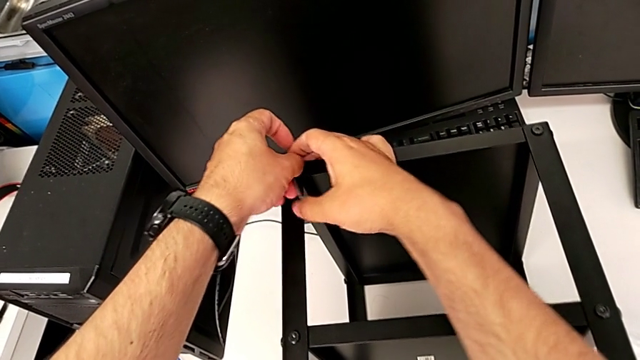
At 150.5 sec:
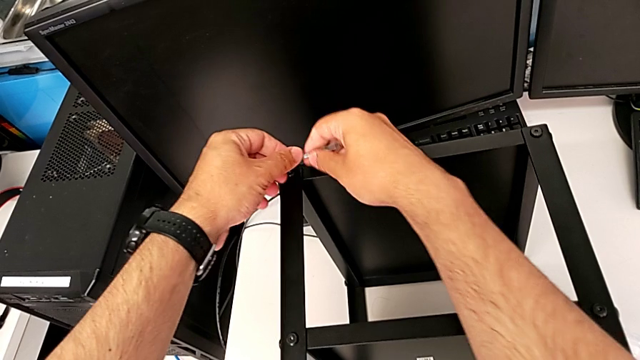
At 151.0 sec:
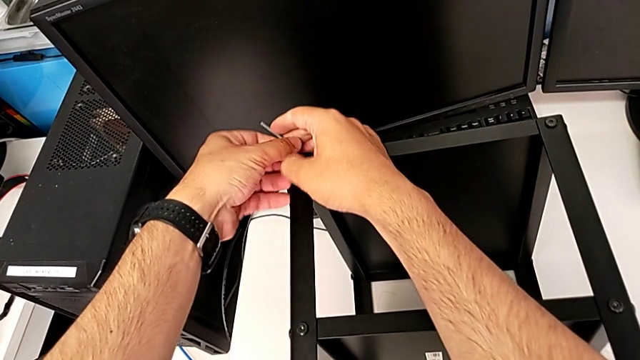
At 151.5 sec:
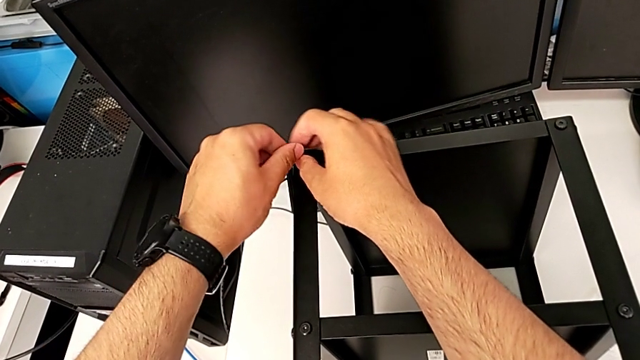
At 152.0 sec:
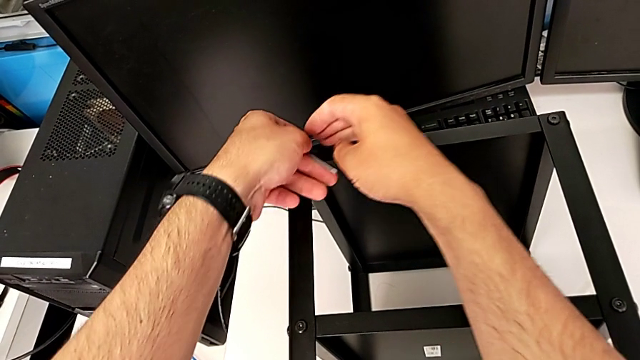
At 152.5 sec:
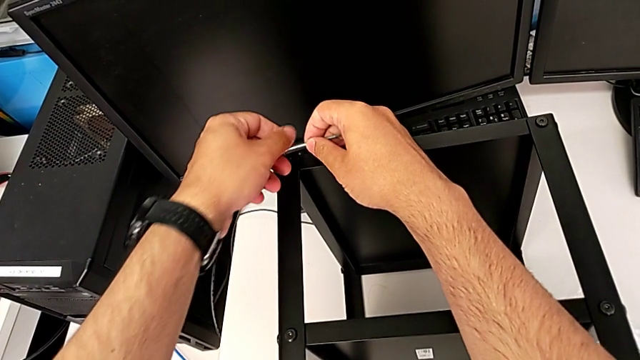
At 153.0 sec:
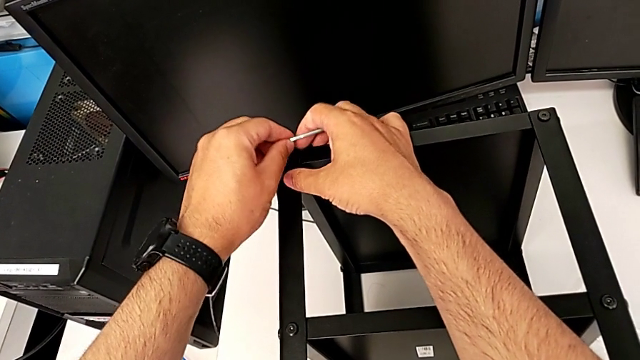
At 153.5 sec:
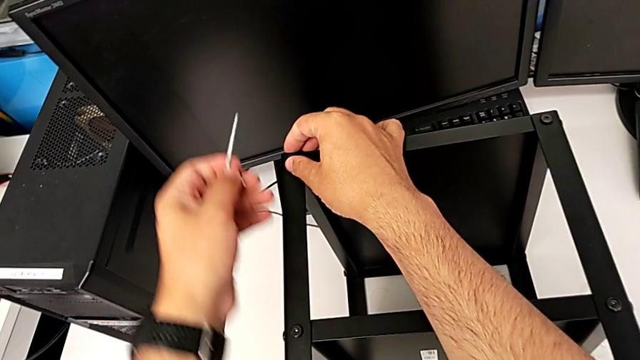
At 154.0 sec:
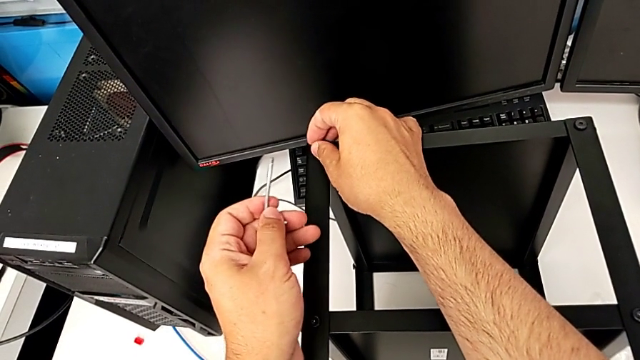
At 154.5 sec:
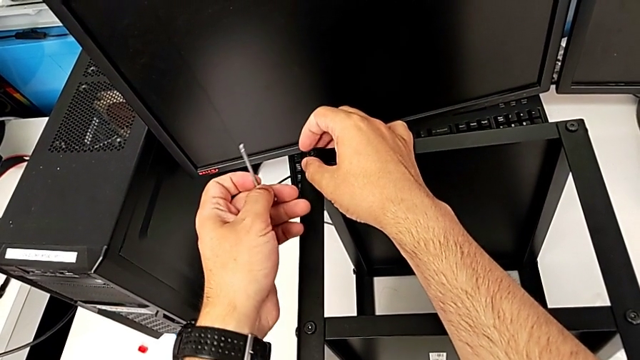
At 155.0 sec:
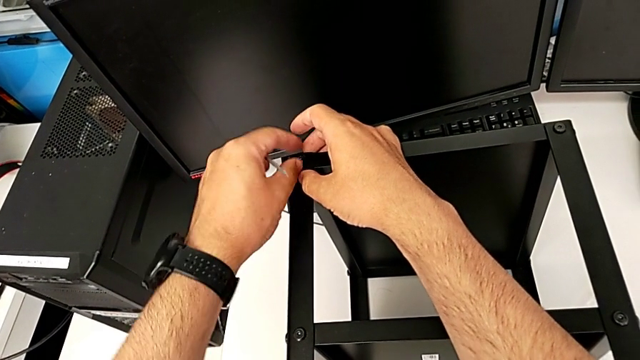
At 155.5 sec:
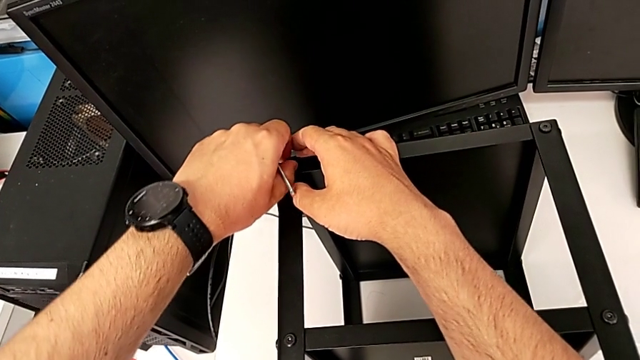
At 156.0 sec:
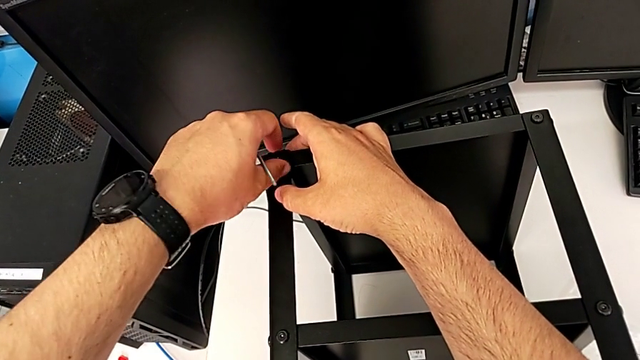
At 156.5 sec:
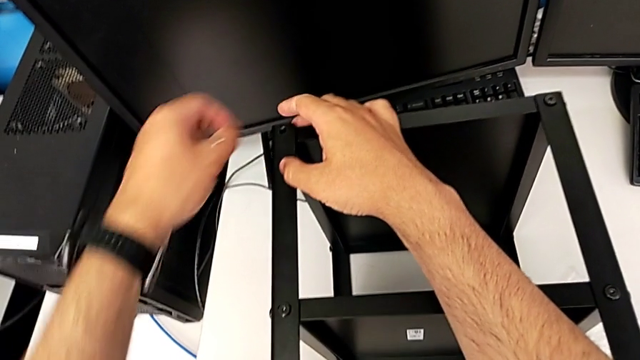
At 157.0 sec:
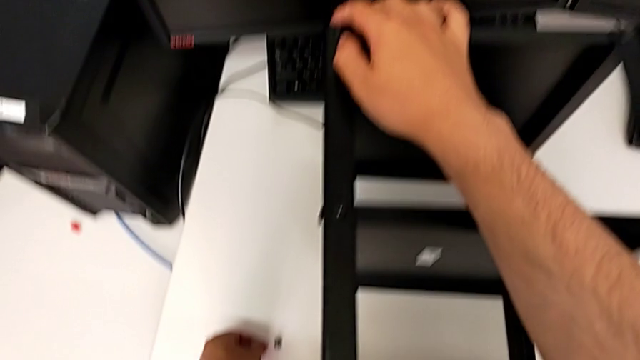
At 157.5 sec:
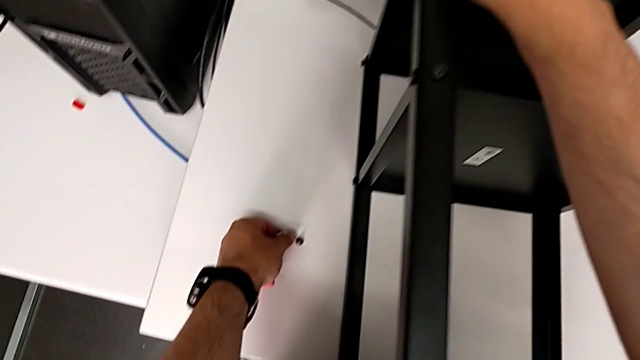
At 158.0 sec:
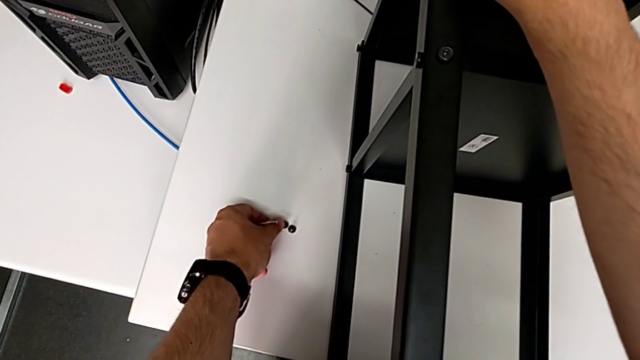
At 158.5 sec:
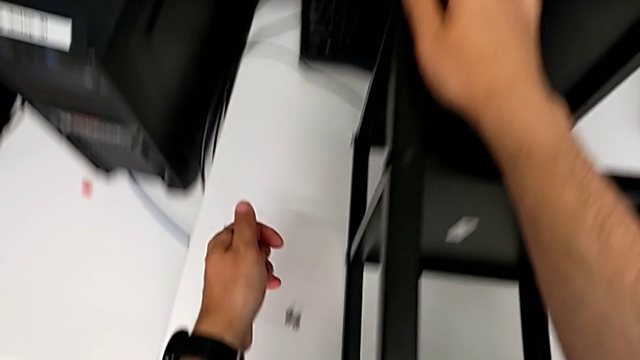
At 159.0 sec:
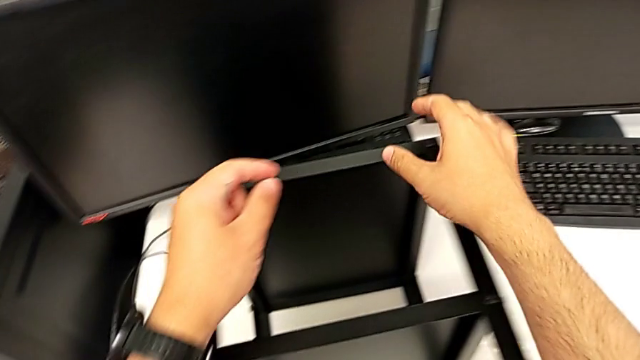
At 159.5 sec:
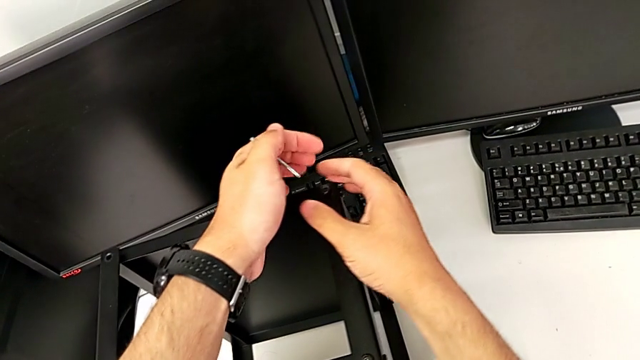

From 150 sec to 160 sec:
The camera wearer is unscrewing all the hex socket heads from the tabletop. They keep unscrewing the hex socket head, withdraw the Allen wrench, disassemble the hex socket head and place it.

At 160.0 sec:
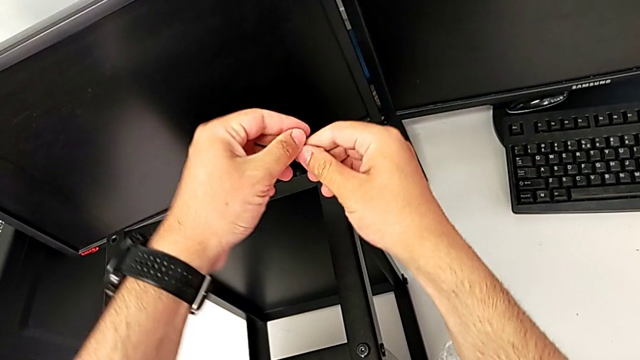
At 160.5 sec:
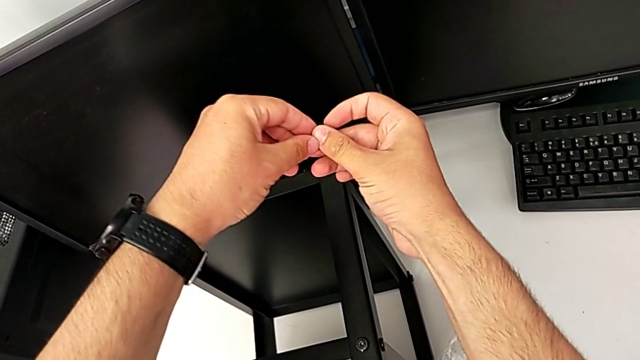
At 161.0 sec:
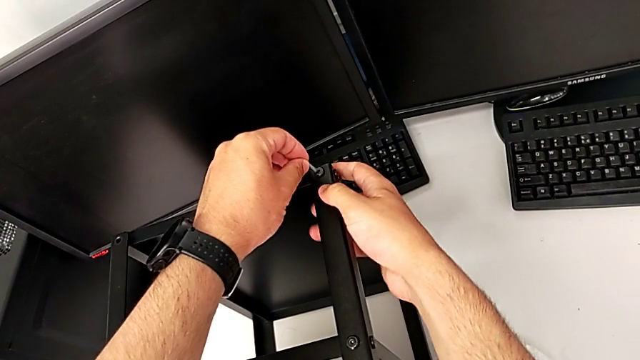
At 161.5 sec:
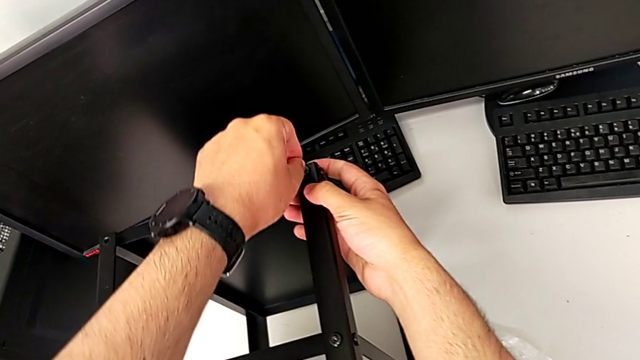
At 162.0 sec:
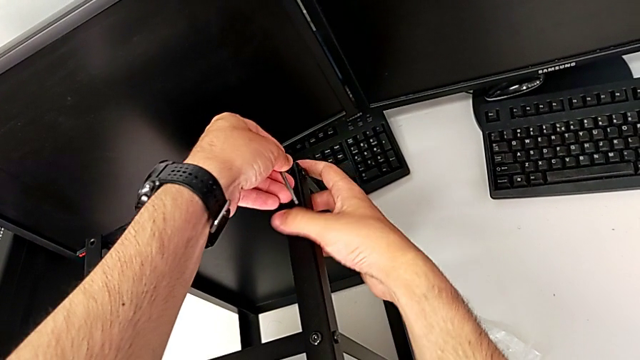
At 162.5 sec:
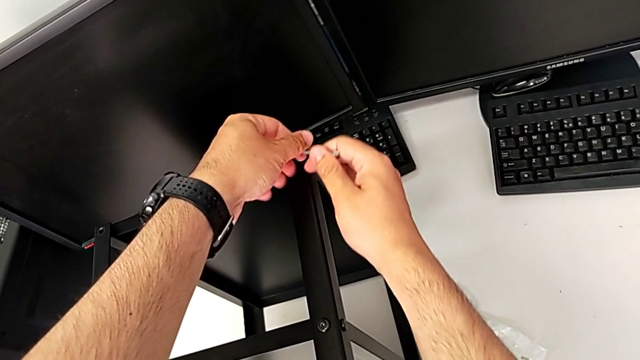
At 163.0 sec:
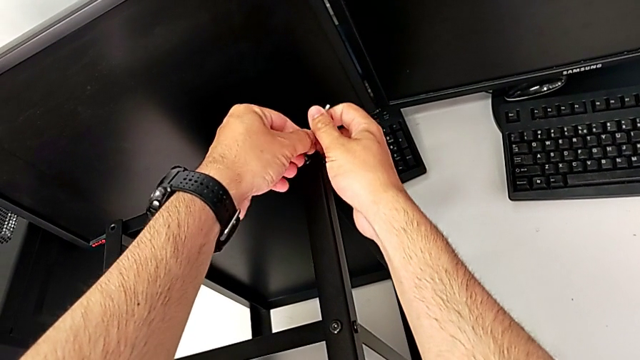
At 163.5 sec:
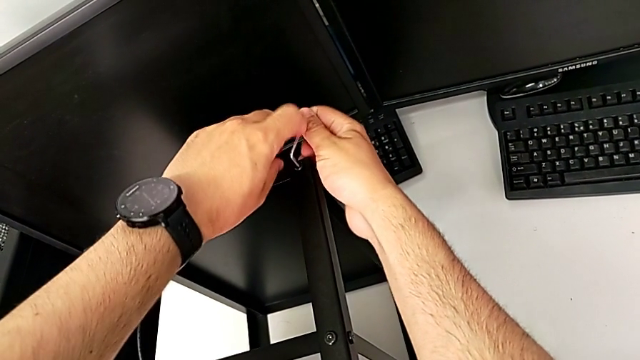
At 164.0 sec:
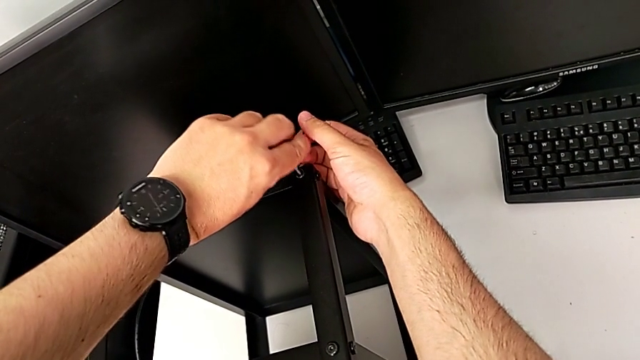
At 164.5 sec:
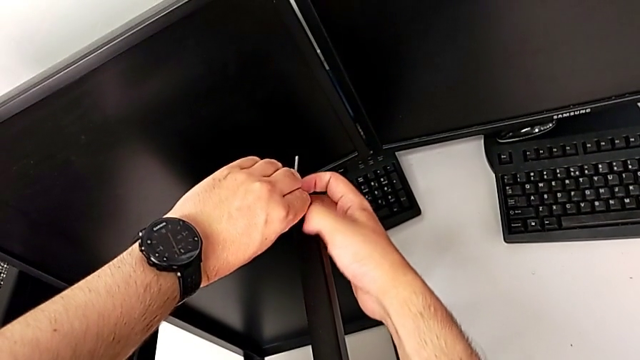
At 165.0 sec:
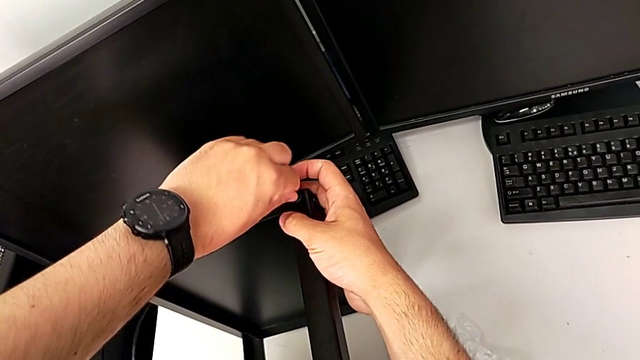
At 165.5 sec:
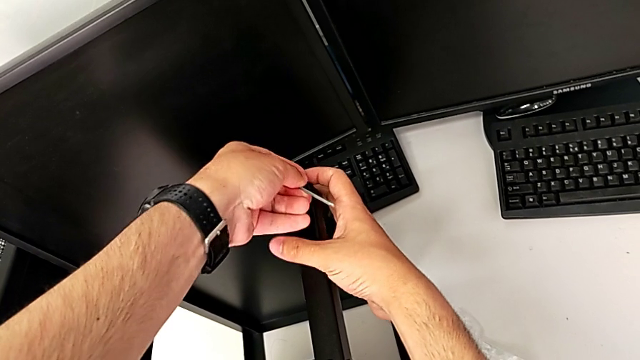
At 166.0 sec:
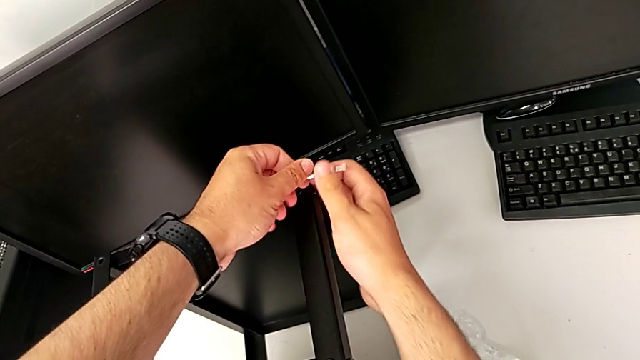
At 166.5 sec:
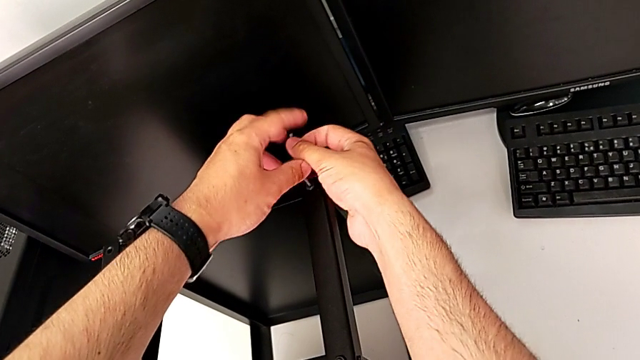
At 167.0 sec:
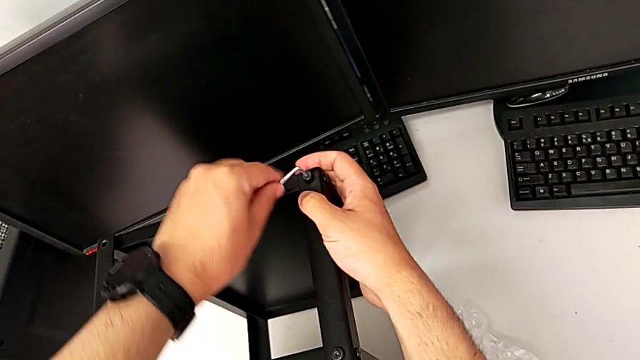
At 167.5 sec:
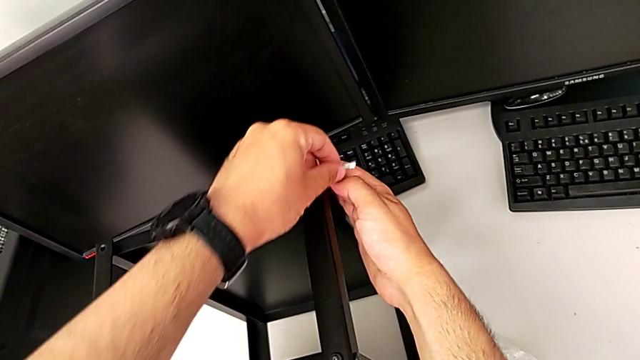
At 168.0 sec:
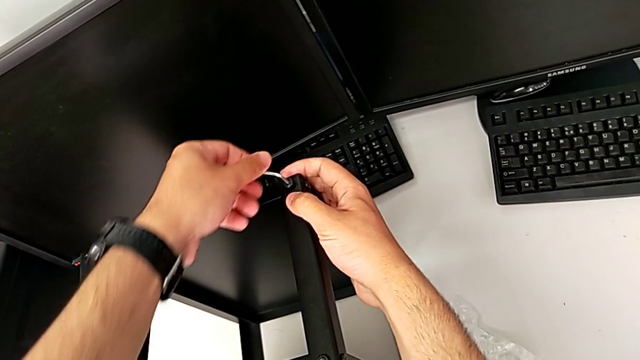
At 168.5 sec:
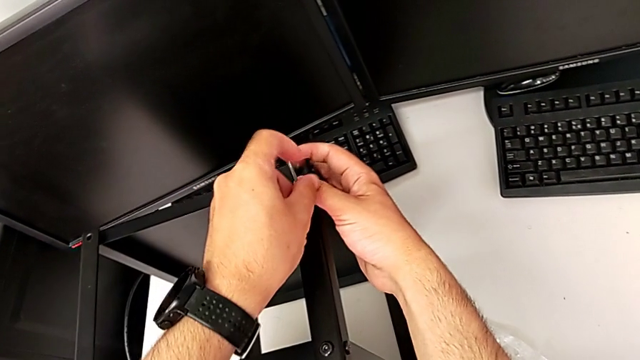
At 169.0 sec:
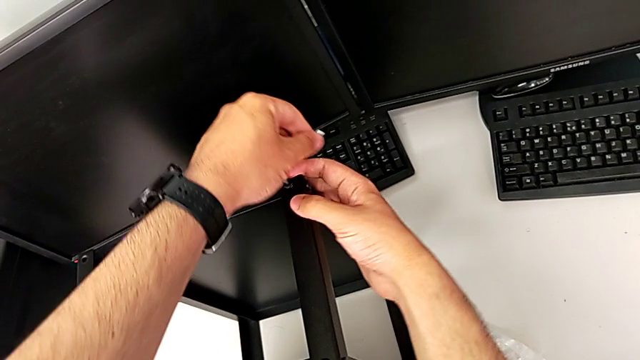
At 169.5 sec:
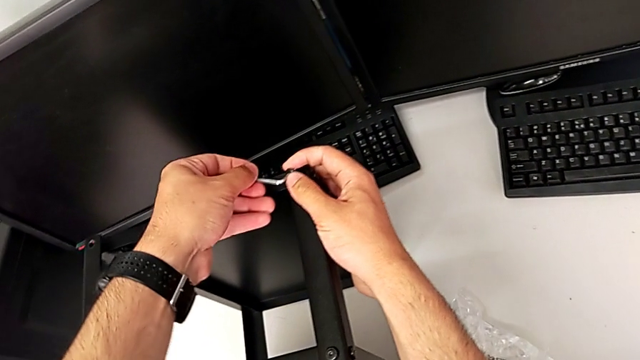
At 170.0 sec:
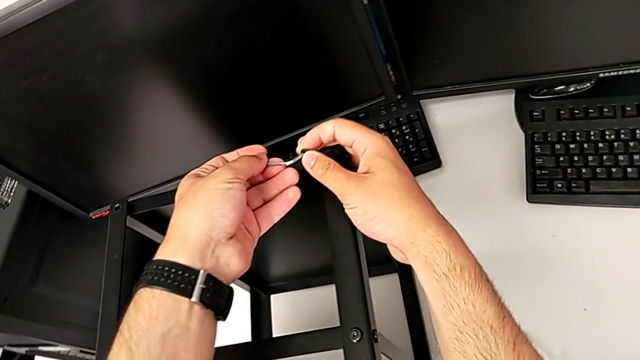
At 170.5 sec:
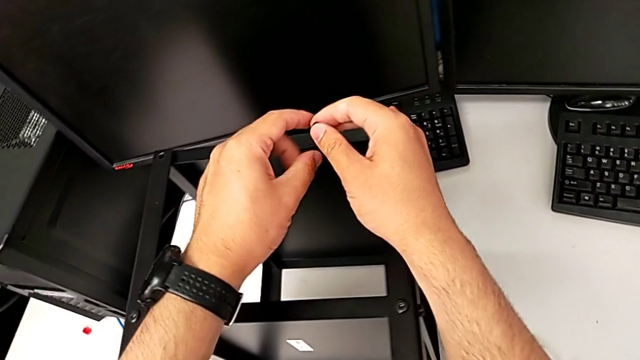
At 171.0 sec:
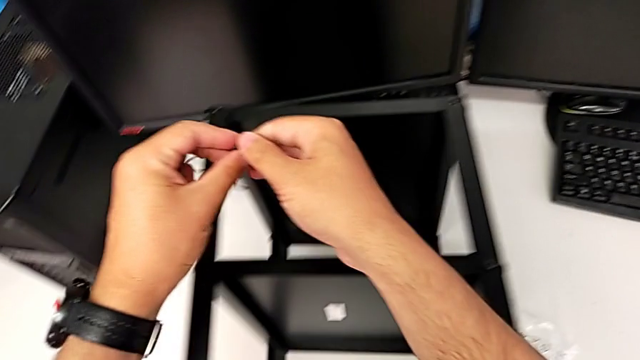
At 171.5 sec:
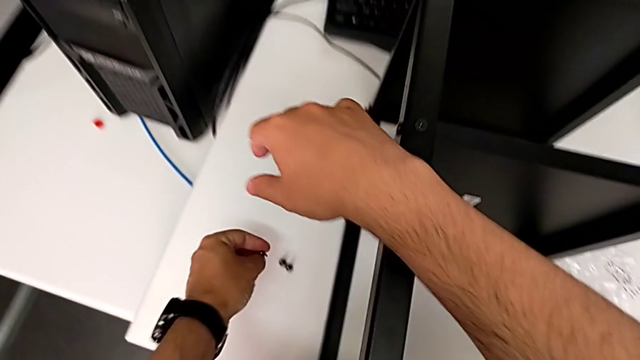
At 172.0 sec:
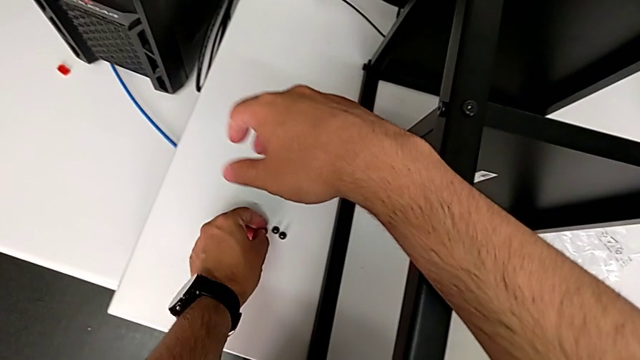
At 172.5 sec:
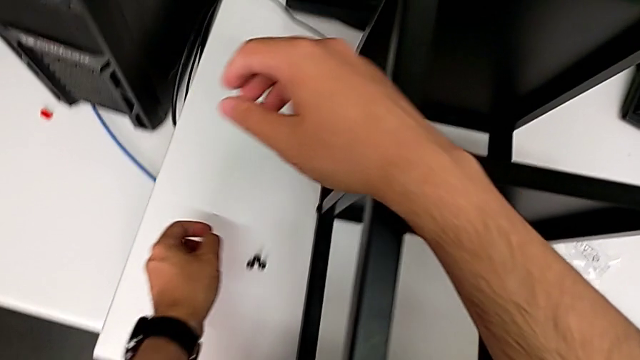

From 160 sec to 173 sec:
The camera wearer is unscrewing all the hex socket heads from the tabletop. They insert the Allen wrench, rotate it, withdraw it, withdraw the hex socket head and place it.
